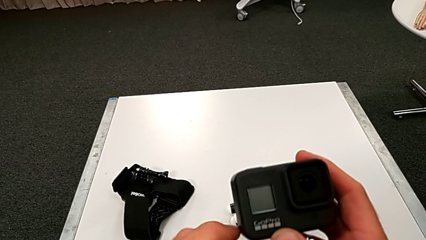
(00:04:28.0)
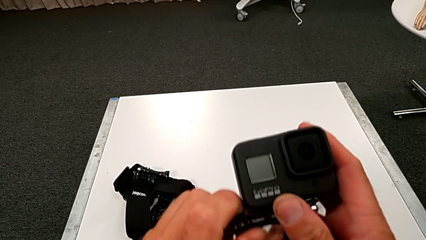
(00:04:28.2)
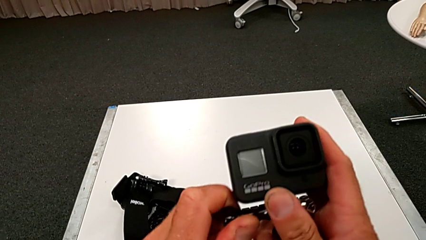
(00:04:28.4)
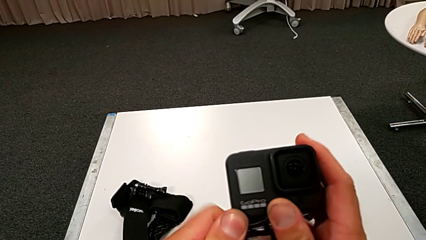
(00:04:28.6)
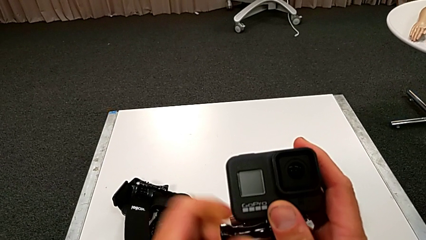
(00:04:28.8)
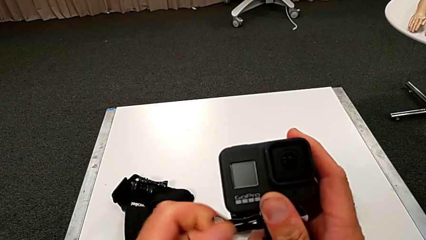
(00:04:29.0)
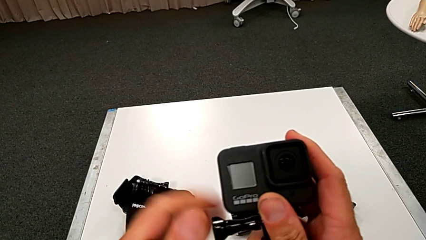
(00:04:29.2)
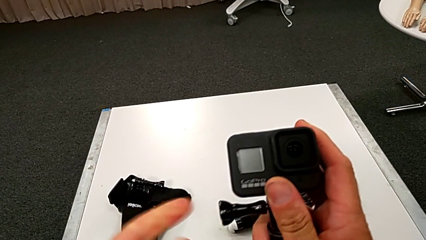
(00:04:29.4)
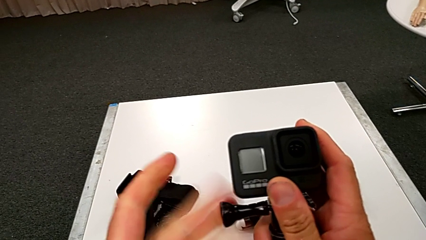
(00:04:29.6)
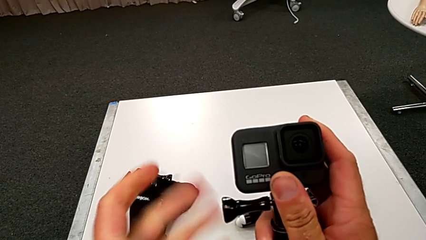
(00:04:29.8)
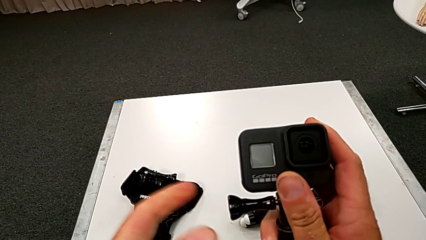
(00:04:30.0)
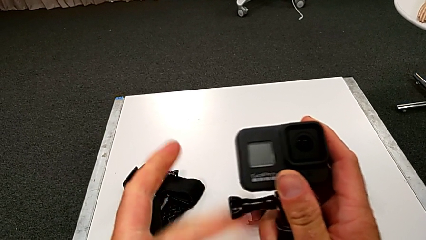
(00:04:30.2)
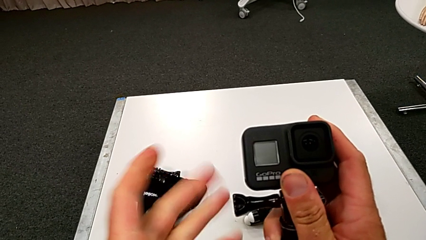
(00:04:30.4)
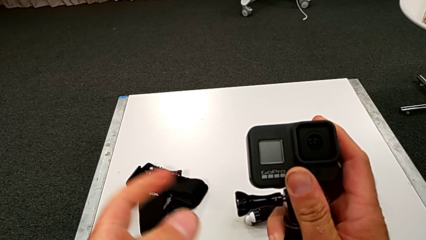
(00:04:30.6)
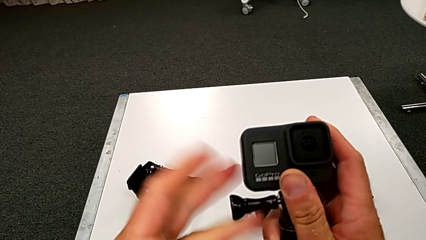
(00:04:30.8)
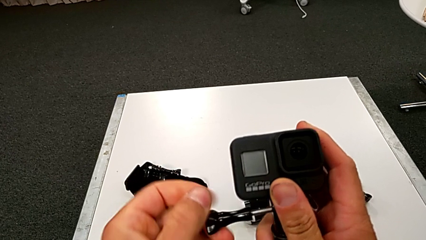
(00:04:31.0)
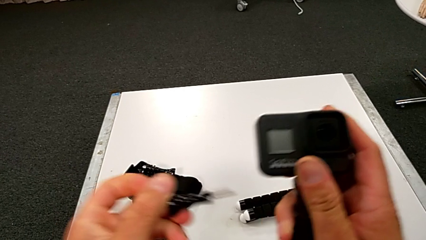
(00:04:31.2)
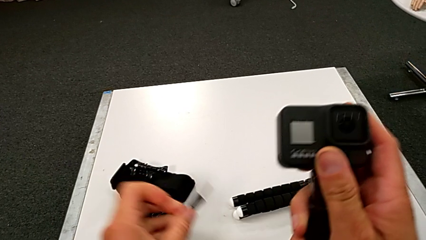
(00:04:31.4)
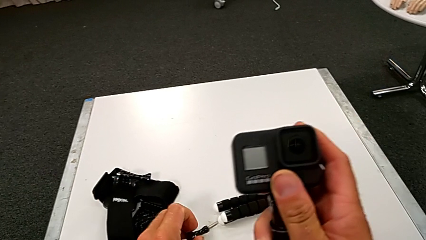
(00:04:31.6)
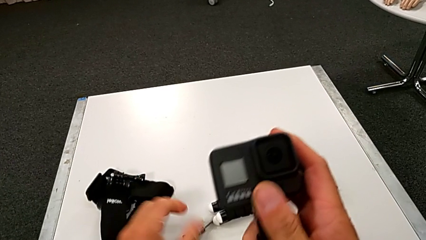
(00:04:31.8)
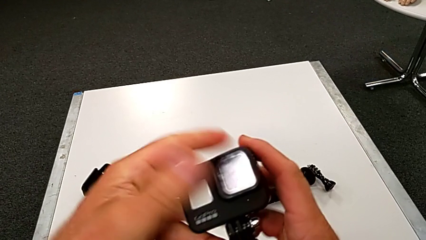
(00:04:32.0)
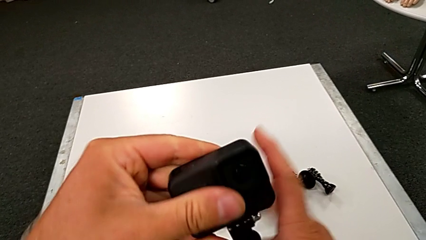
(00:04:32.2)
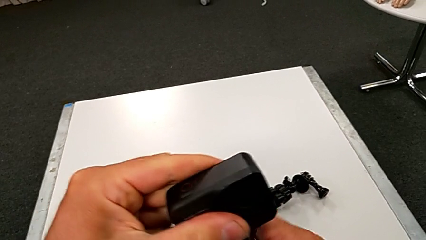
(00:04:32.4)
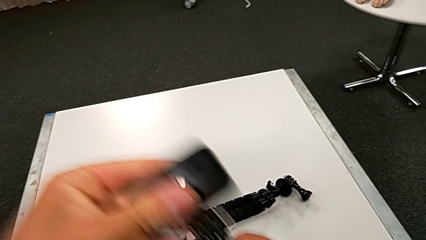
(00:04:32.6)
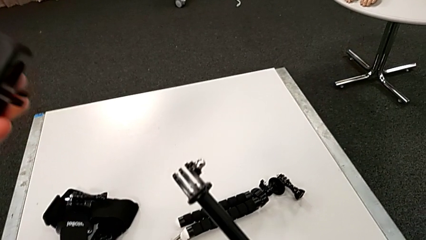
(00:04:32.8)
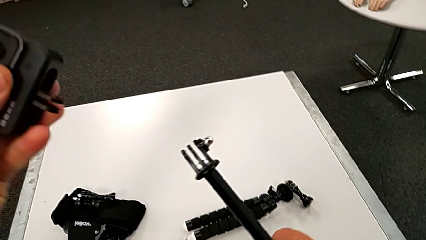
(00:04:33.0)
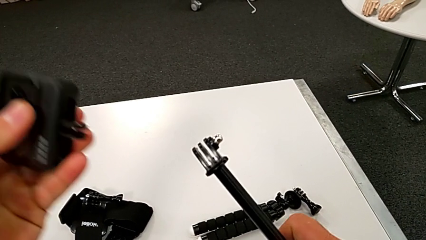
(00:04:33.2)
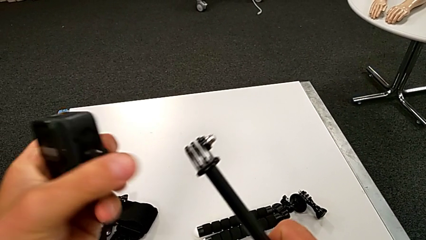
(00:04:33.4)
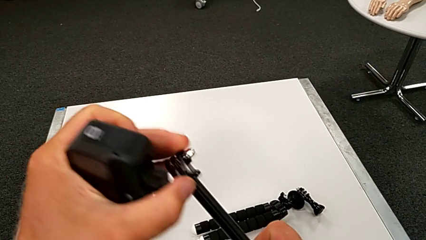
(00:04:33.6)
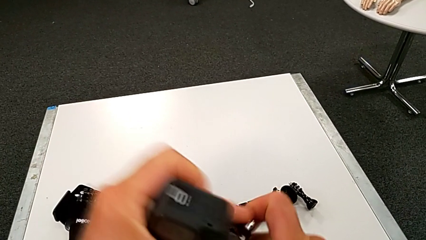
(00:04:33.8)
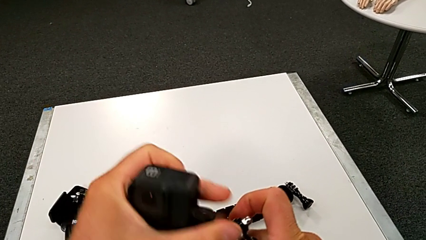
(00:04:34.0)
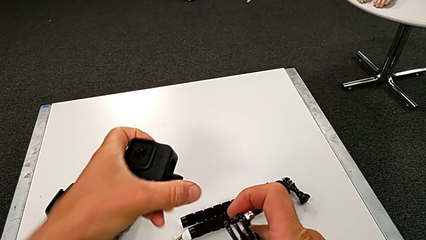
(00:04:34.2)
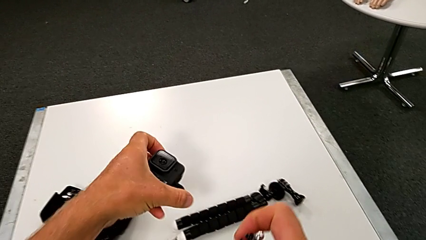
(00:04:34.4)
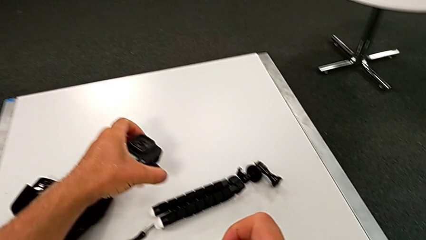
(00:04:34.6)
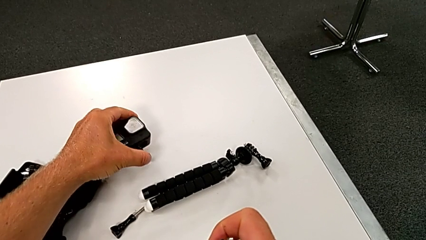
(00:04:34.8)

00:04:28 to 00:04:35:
The camera wearer disassembles the handle of the GoPro. They unscrew the screw, withdraw it and place the GoPro.

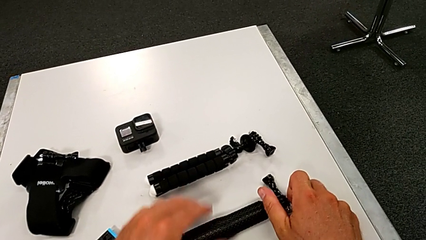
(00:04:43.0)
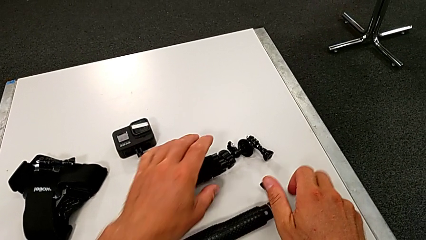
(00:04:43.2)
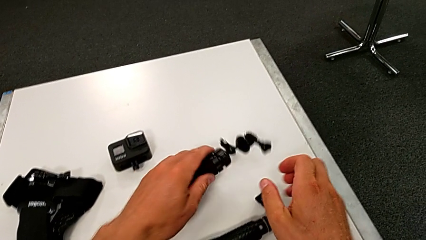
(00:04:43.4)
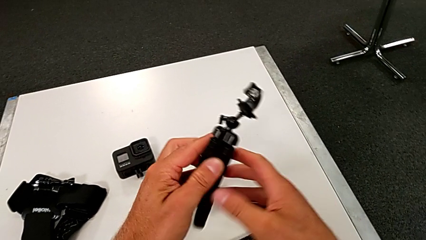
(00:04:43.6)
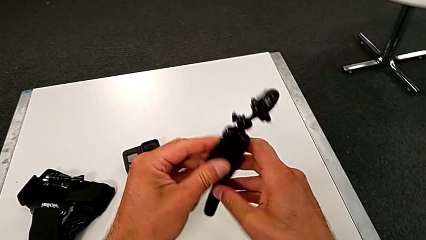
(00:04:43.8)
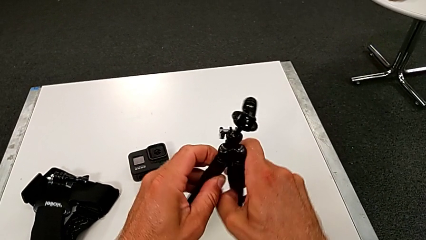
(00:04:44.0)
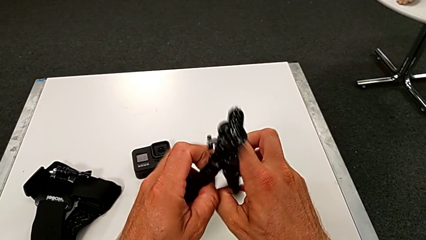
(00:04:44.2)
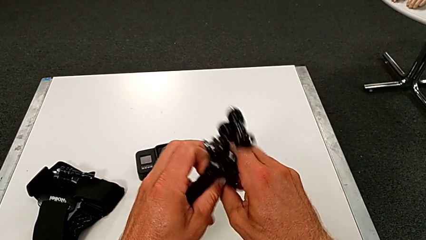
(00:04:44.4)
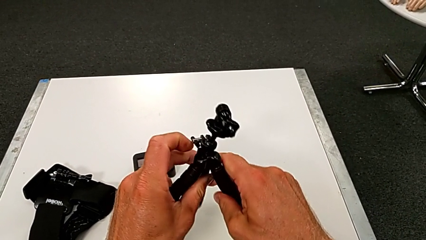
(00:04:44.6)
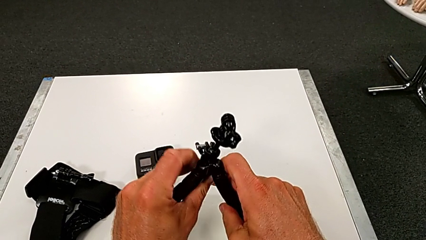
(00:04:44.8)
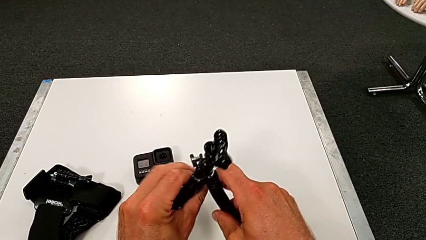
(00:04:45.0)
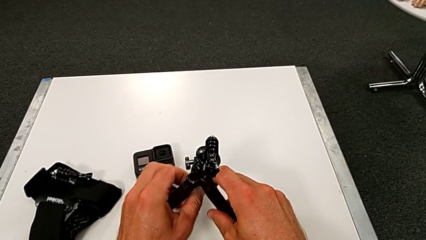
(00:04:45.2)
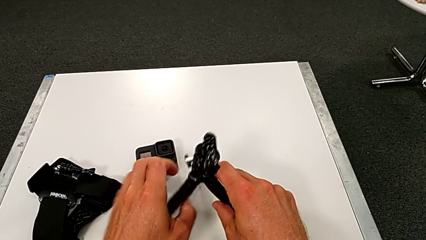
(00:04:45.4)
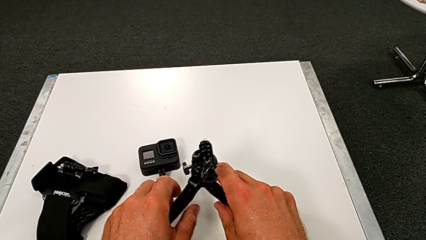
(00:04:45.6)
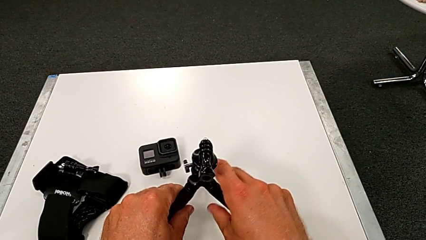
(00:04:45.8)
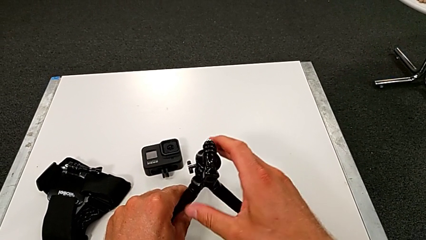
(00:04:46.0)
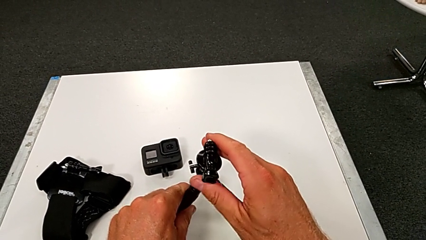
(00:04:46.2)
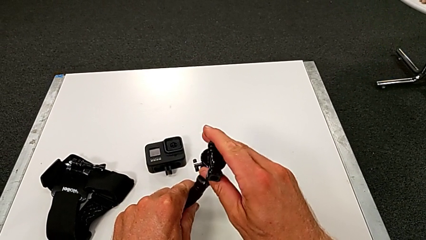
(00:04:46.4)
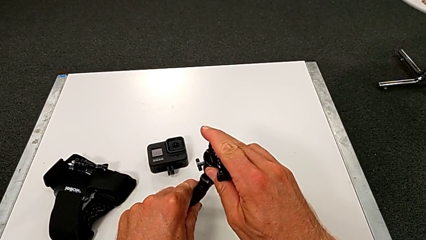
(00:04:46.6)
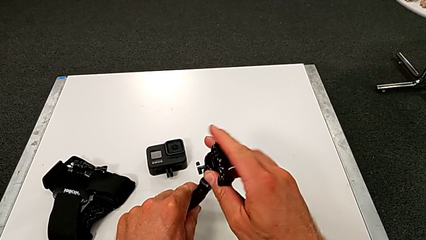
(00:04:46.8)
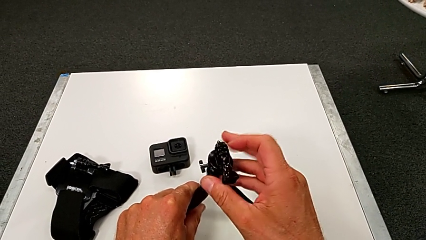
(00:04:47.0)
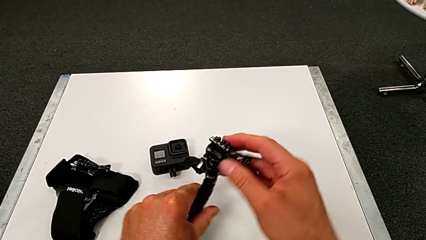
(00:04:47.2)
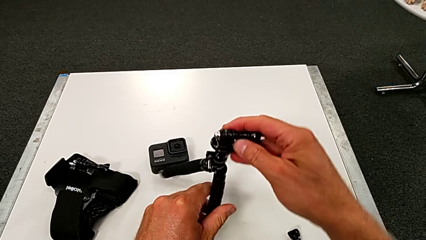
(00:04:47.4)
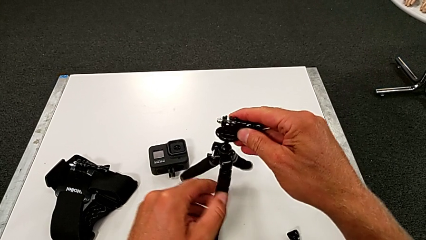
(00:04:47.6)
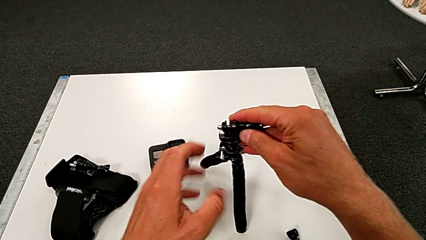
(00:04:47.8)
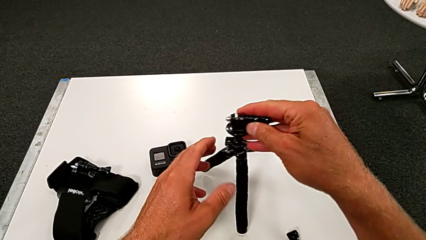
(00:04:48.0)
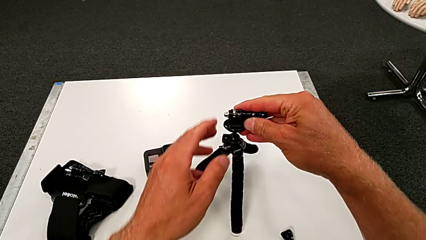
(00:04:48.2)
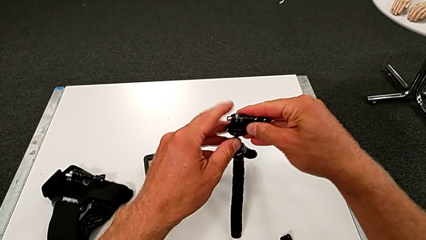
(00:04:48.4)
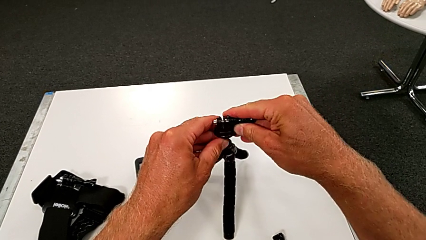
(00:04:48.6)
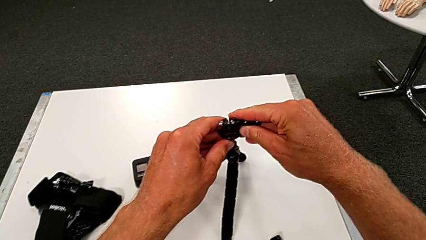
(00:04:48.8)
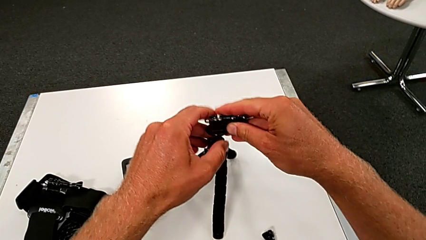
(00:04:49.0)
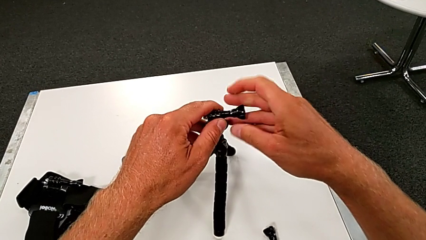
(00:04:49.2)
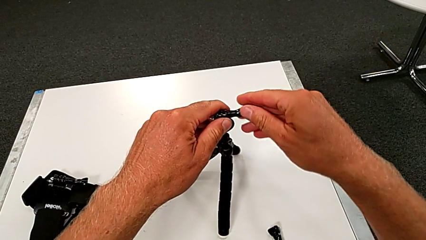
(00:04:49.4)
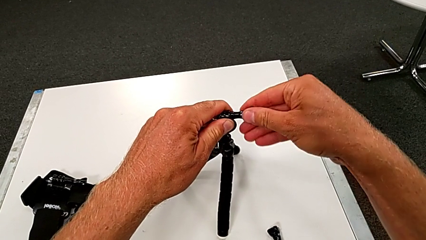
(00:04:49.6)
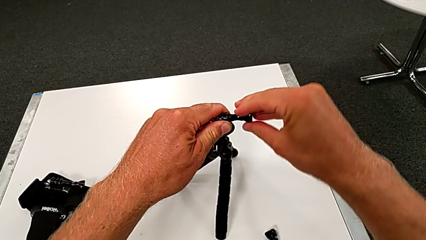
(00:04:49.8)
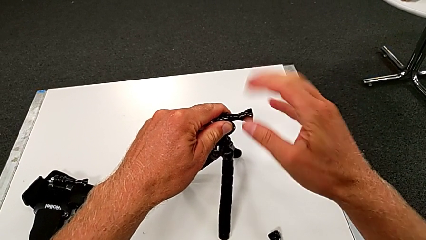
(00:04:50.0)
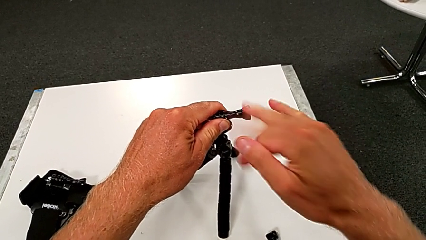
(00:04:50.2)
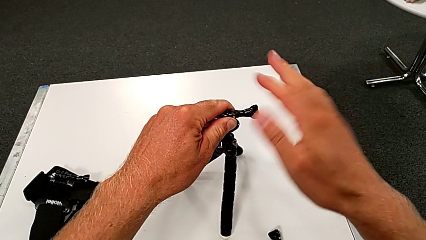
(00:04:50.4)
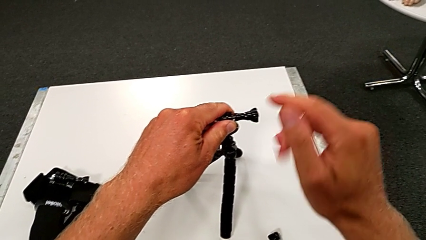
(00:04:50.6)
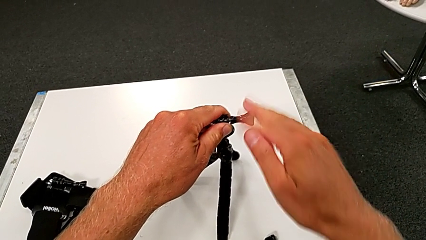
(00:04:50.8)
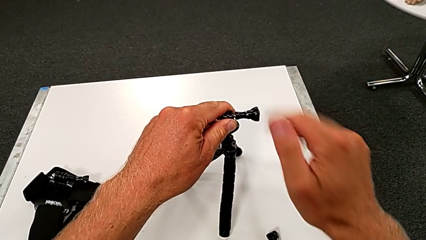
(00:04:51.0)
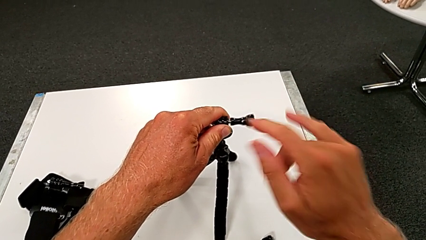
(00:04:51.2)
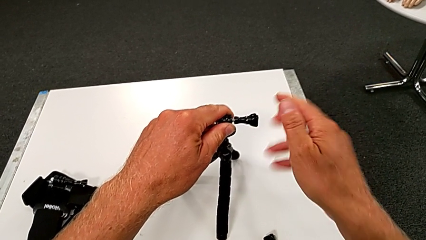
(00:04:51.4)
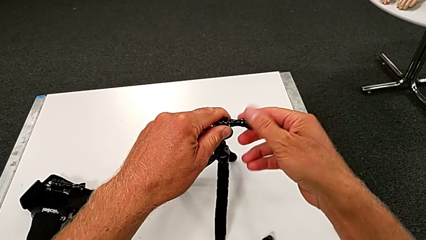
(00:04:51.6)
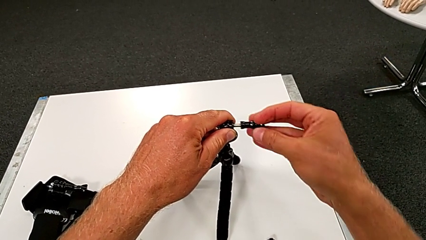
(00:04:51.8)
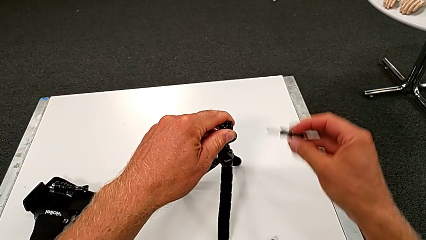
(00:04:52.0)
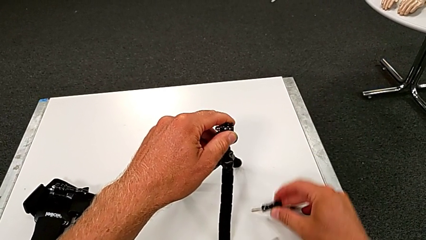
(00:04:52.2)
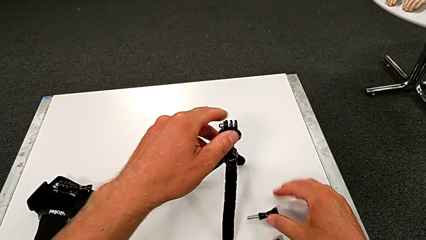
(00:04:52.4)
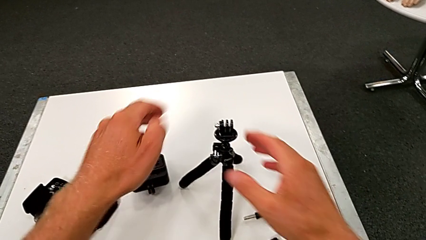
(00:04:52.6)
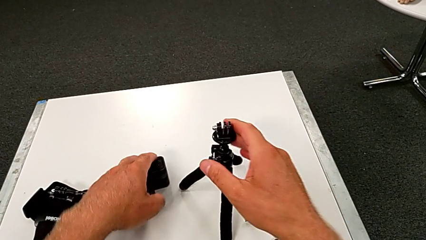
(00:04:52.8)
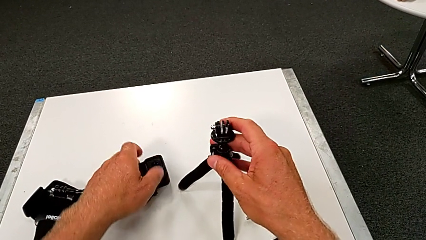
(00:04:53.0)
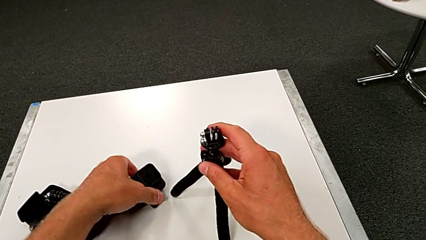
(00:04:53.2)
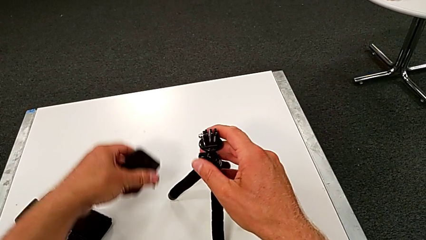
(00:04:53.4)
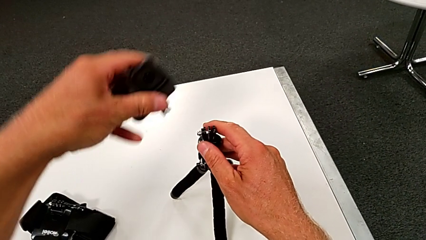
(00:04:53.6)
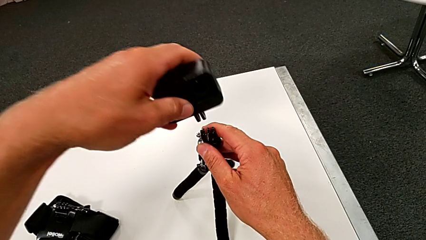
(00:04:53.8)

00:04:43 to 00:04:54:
The camera wearer is assembling the GoPro to the tripod. They grab the tripod, stand it, inspect it, unscrew it, withdraw the screw and grab the GoPro.
